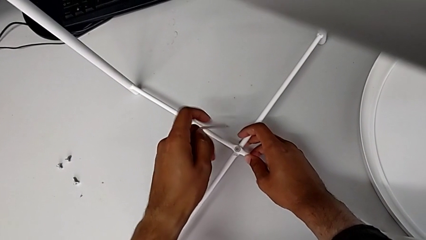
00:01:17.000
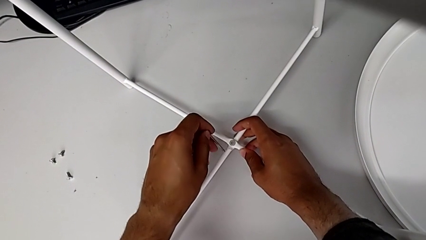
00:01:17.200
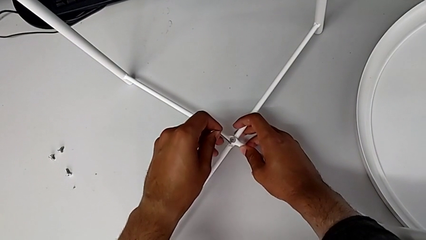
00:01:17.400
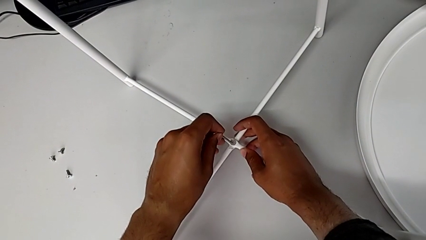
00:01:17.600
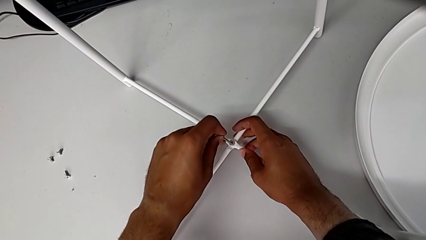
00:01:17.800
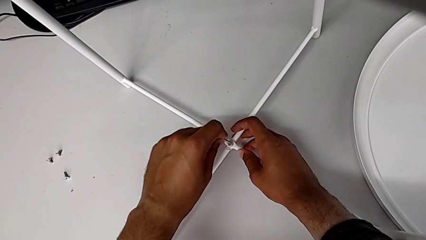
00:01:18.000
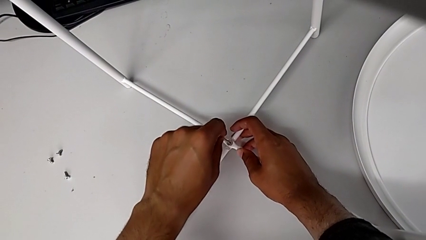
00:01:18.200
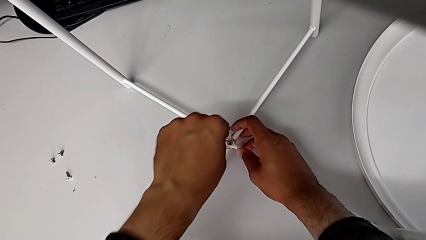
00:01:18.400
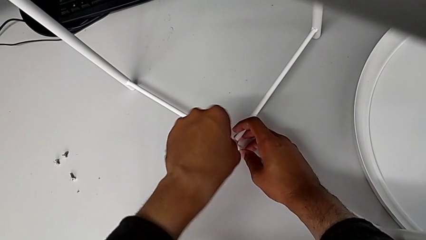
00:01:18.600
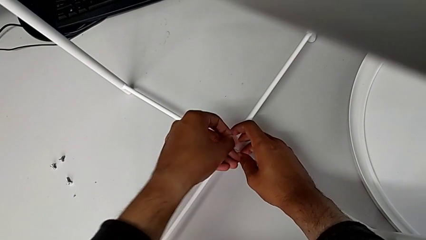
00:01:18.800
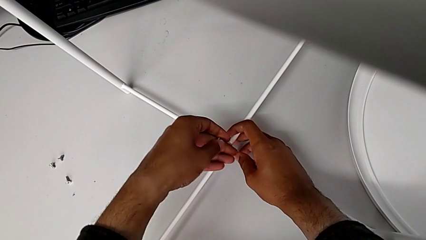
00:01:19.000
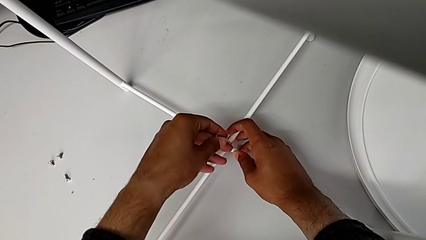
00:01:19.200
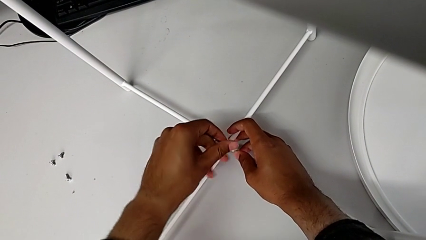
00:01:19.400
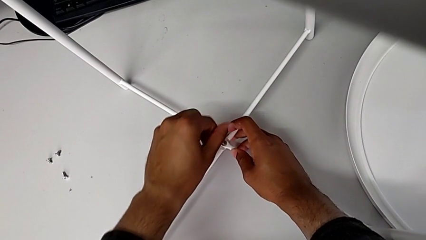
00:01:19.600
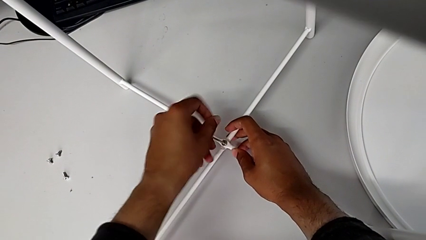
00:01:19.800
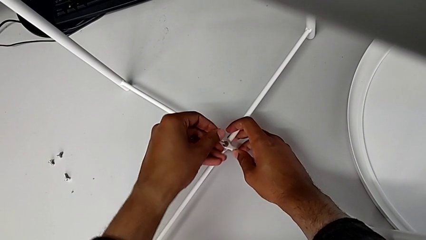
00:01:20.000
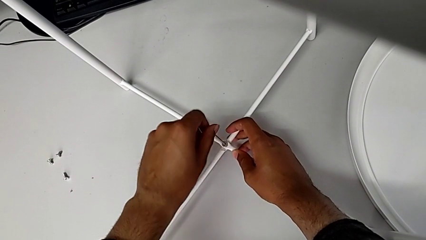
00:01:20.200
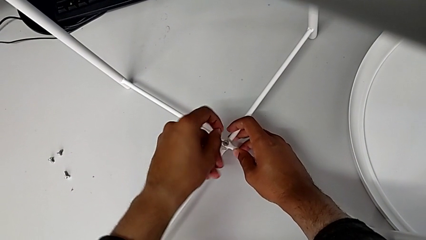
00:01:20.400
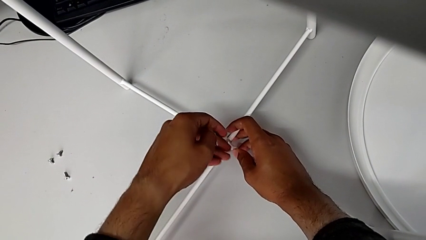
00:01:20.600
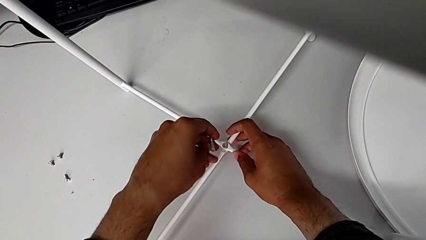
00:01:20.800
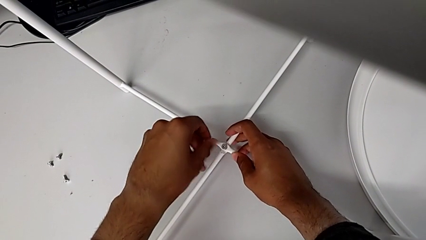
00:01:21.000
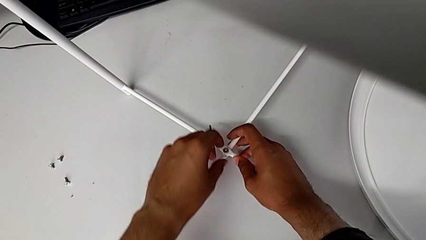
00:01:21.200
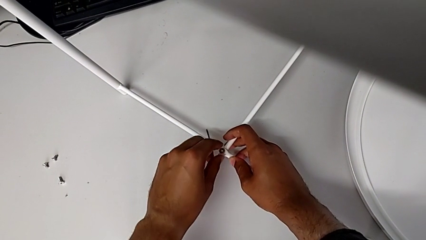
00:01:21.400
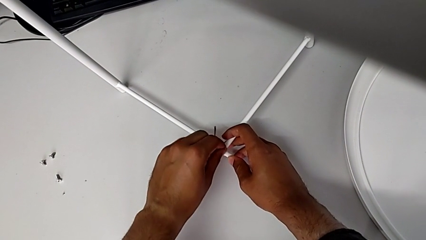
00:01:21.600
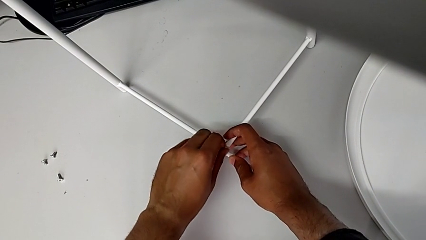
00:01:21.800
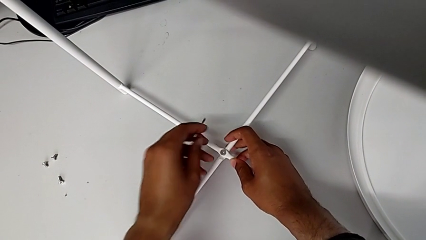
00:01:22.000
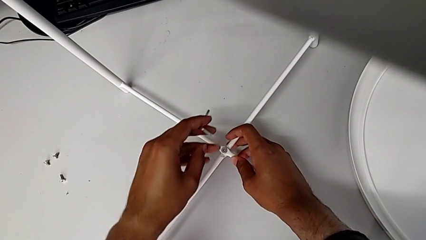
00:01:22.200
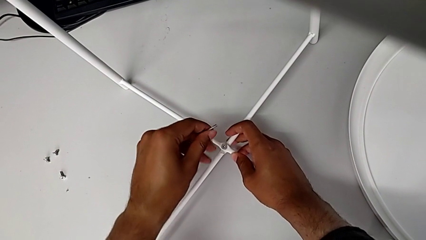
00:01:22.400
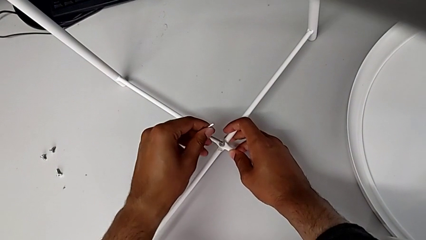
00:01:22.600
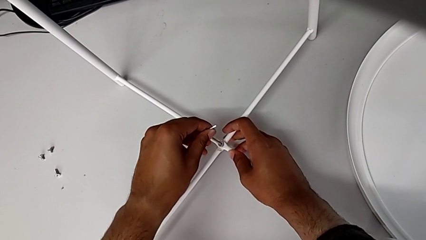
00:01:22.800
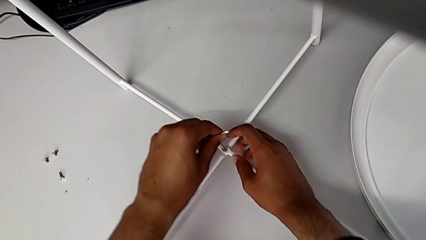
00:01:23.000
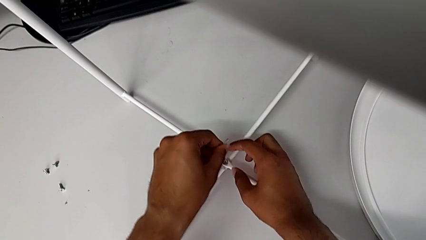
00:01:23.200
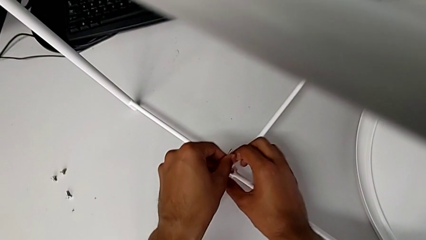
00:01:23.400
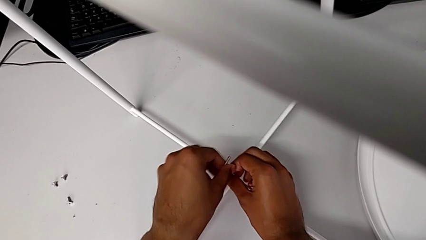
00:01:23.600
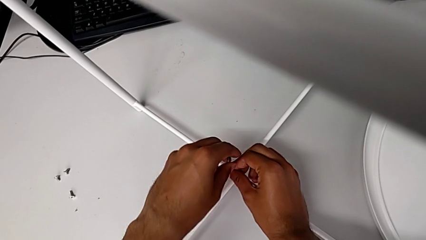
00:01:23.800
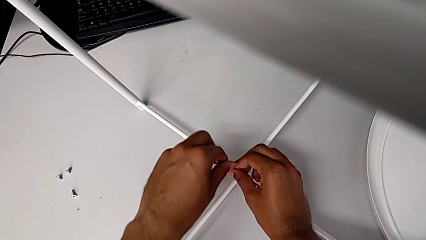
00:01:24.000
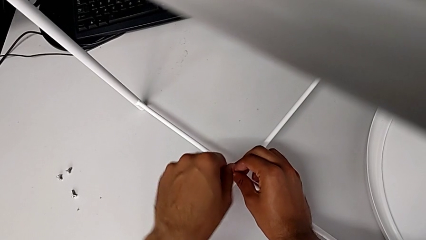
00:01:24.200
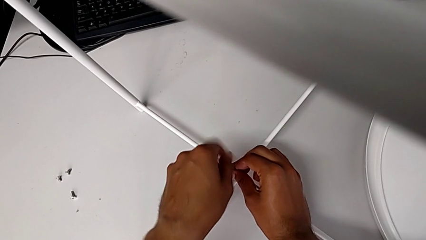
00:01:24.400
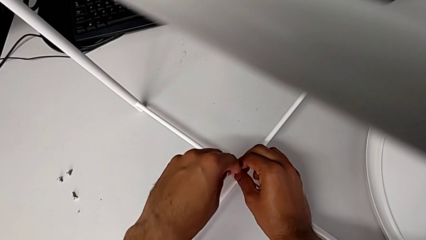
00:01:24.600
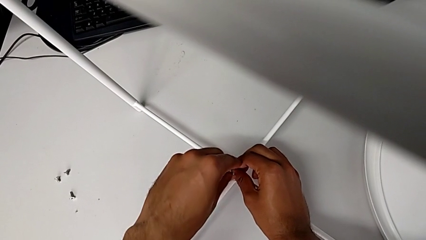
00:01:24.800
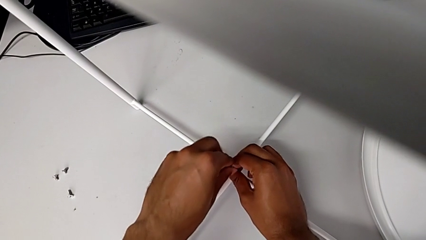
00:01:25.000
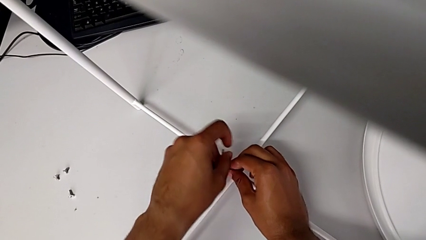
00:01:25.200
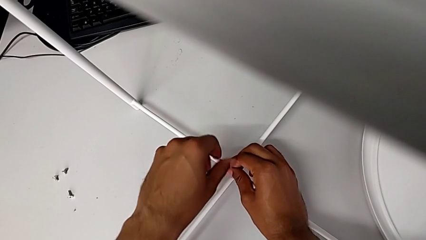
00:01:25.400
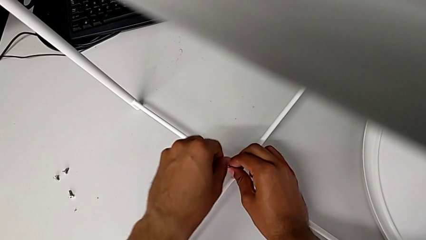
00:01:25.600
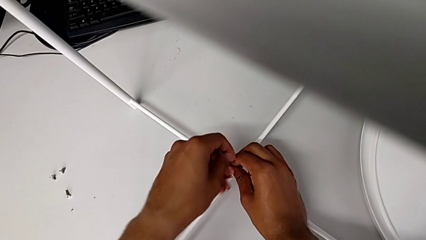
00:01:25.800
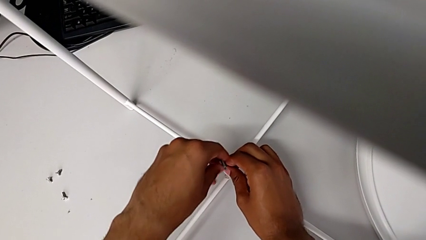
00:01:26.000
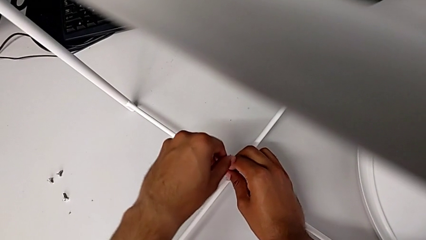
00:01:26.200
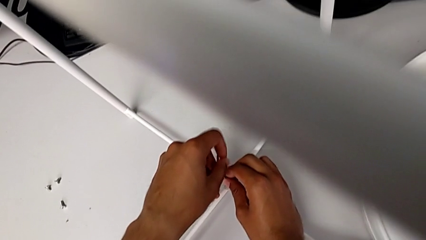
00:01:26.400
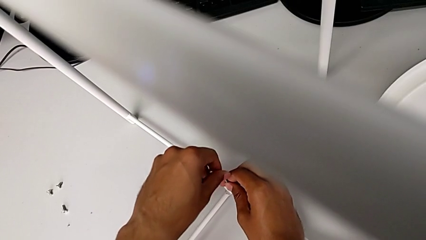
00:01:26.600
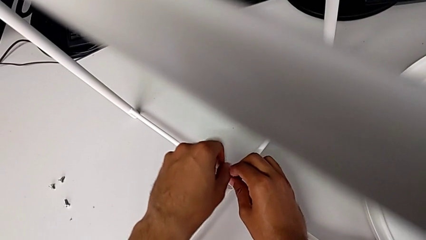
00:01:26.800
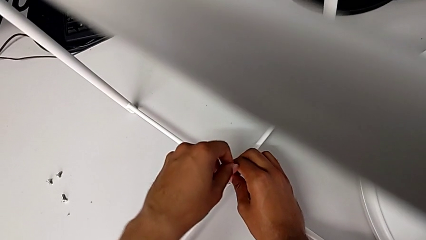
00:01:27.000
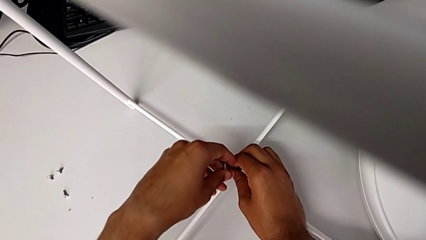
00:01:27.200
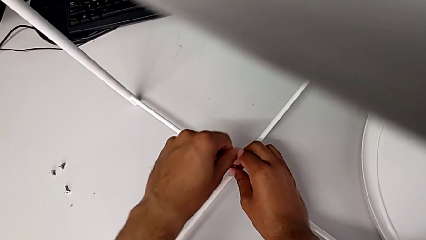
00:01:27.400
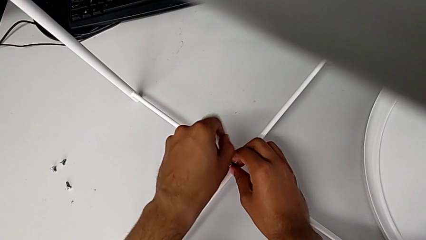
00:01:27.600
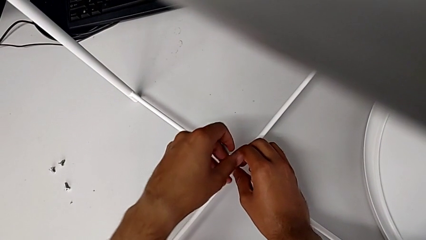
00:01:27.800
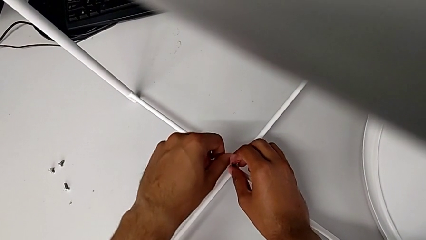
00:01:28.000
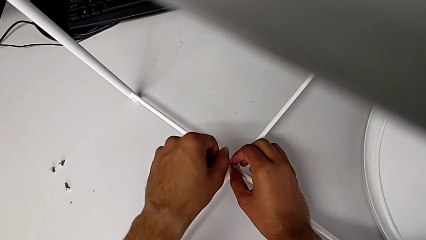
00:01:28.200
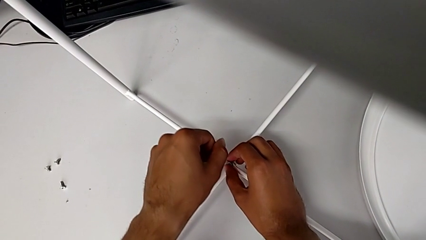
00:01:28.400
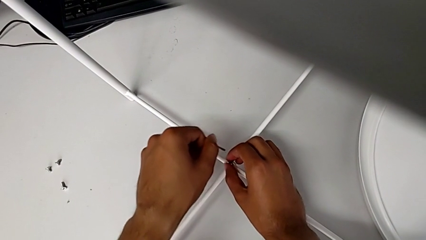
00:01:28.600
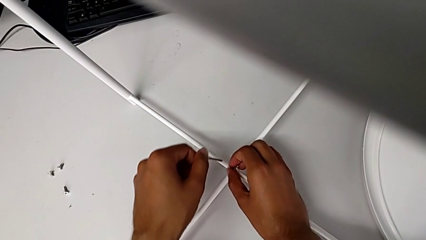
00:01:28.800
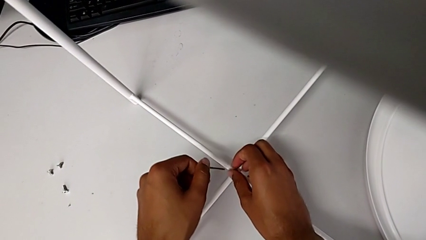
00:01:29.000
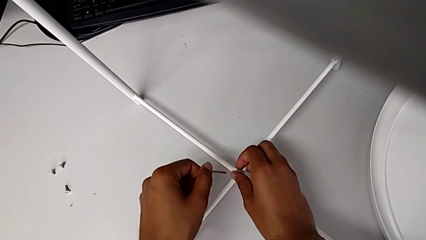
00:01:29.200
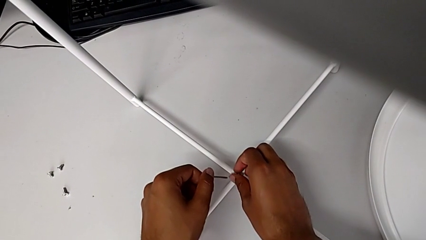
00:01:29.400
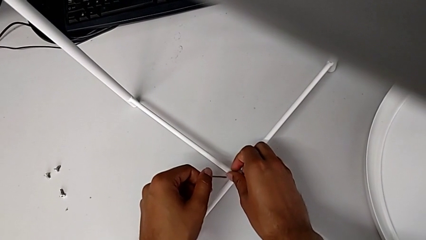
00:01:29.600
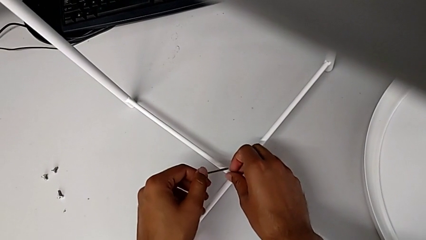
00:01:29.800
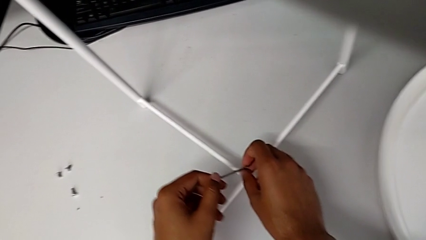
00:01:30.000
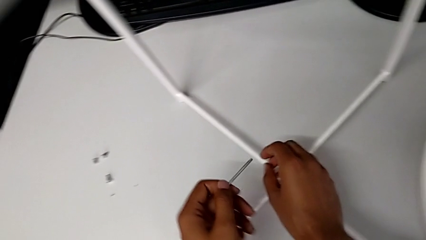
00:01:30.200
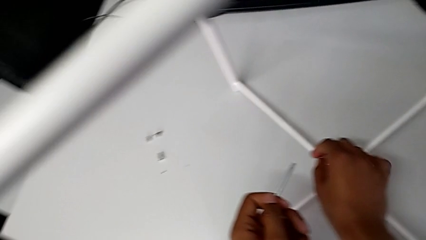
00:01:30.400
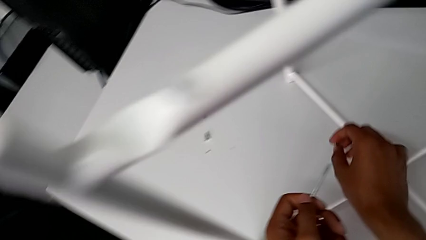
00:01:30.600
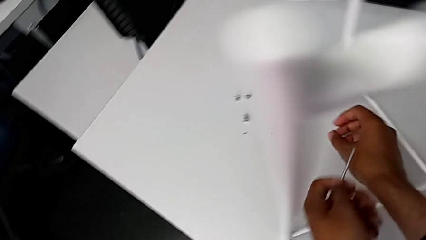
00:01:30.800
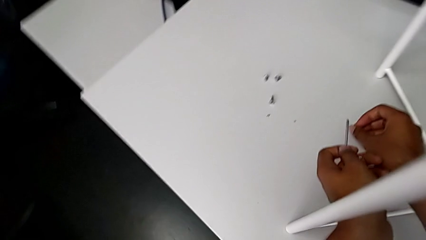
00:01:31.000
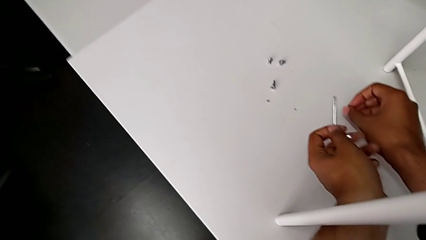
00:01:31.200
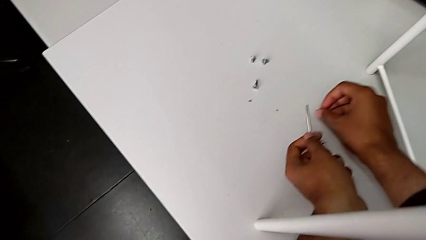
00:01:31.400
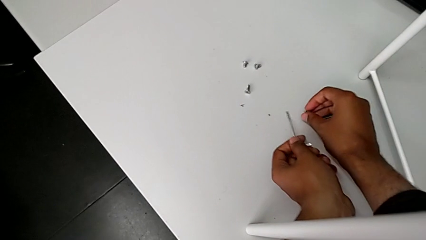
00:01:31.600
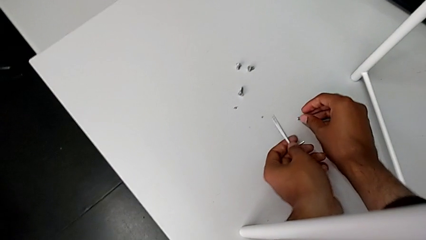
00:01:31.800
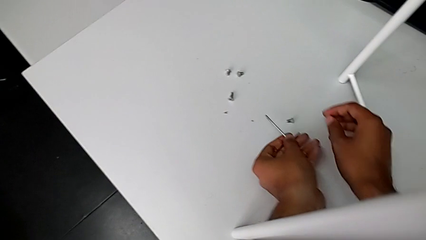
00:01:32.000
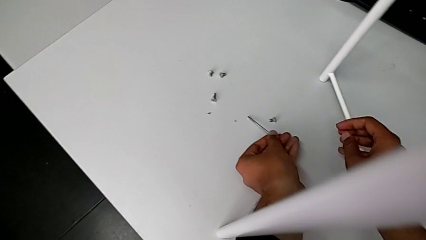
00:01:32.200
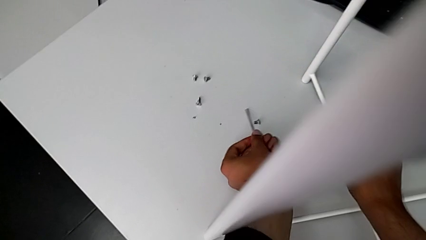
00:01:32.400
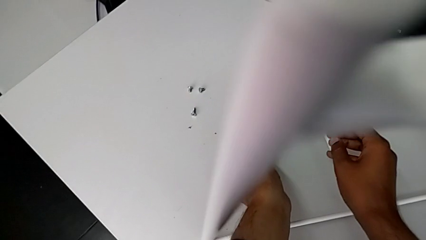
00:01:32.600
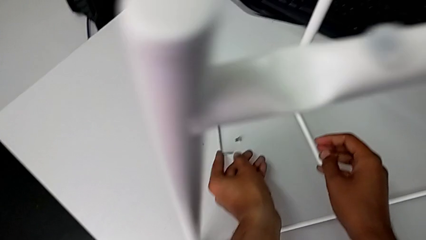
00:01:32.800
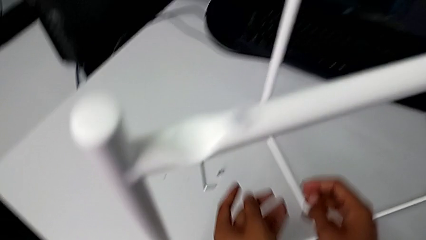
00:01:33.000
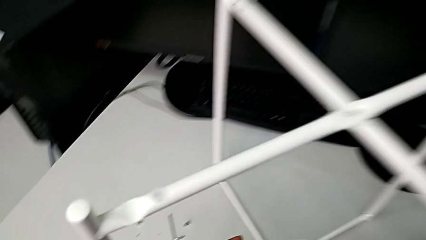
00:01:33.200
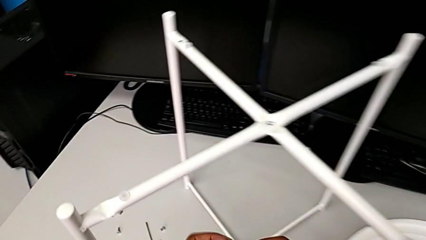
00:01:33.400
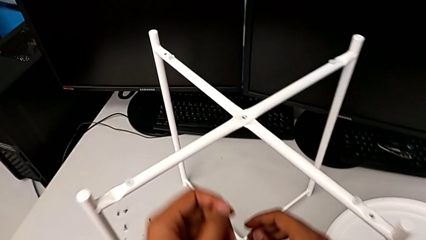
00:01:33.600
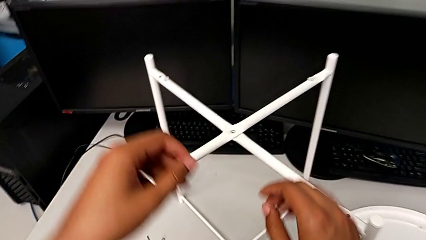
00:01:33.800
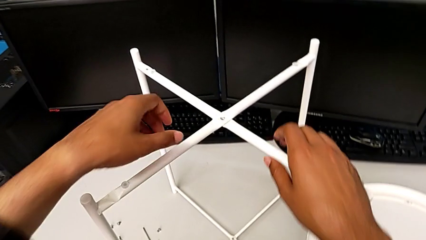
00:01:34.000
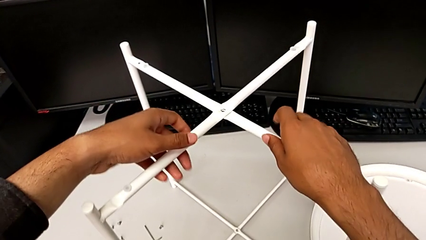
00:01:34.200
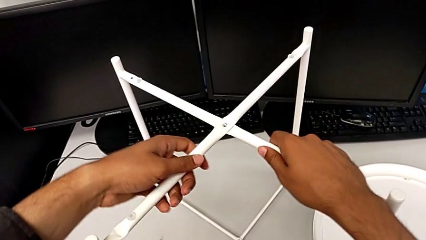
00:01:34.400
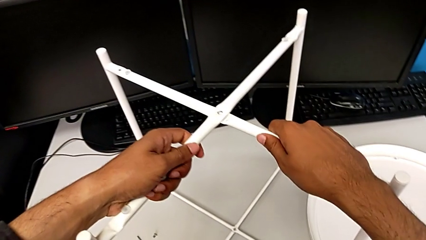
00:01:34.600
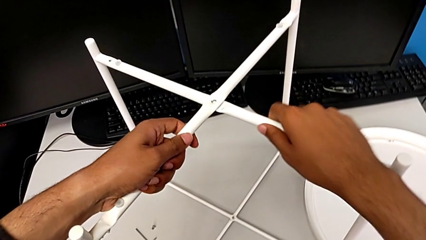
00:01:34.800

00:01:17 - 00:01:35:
The camera wearer is disassembling the legs. They insert the Allen wrench, unscrew the hex socket head, withdraw the Allen wrench, grab the hex socket head, insert it and unscrew it. They withdraw the Allen wrench with the left hand, disassemble the hex socket head with the right hand, place it with the right hand, place the Allen wrench with the left hand, approach the leg and grab it.
